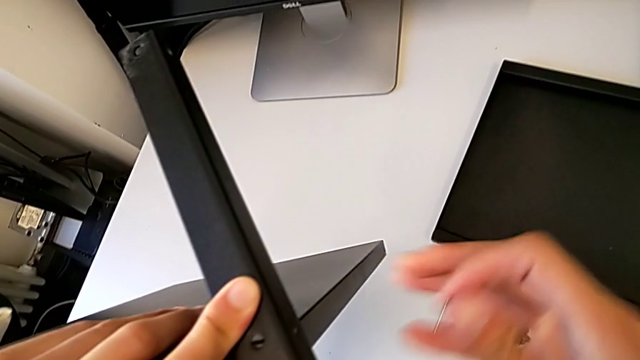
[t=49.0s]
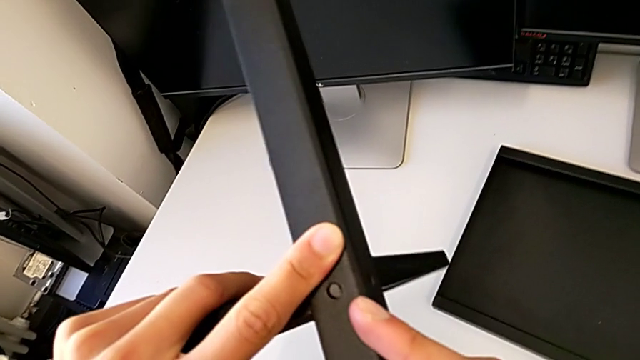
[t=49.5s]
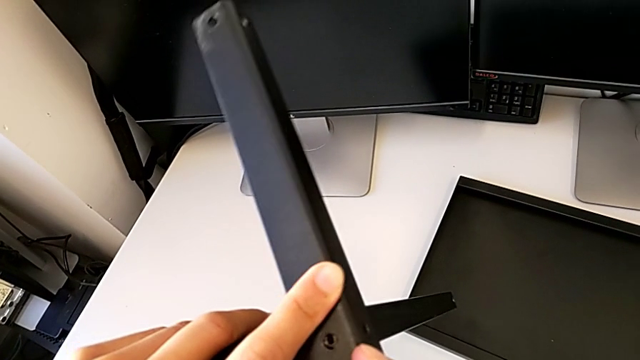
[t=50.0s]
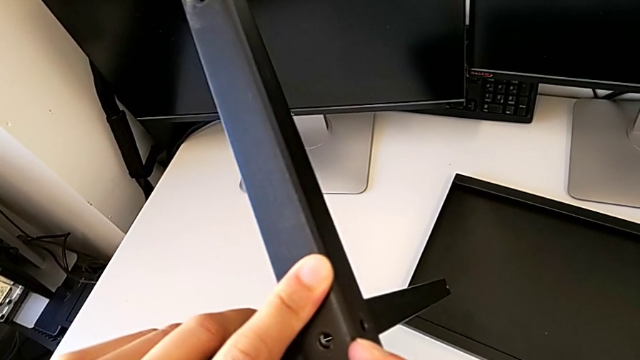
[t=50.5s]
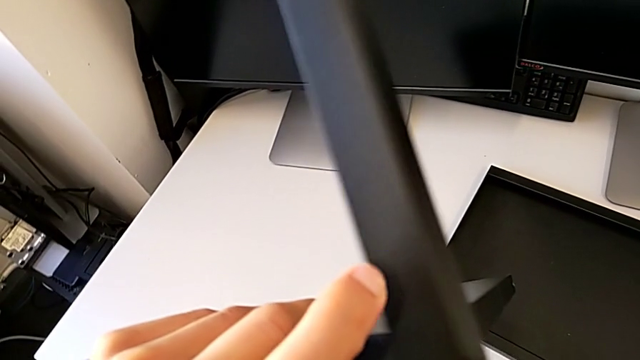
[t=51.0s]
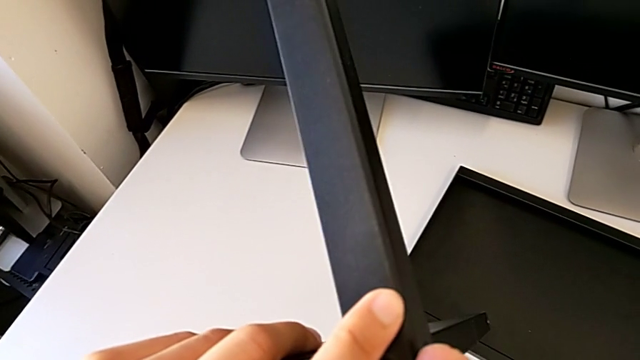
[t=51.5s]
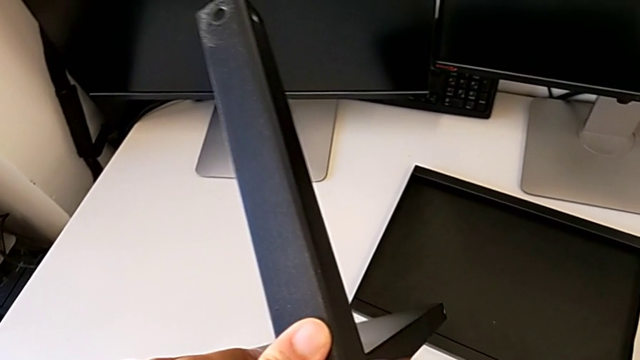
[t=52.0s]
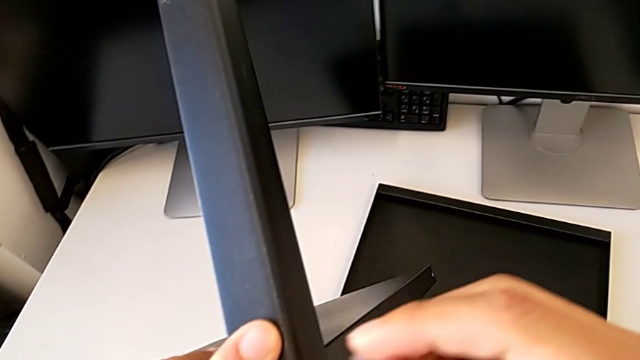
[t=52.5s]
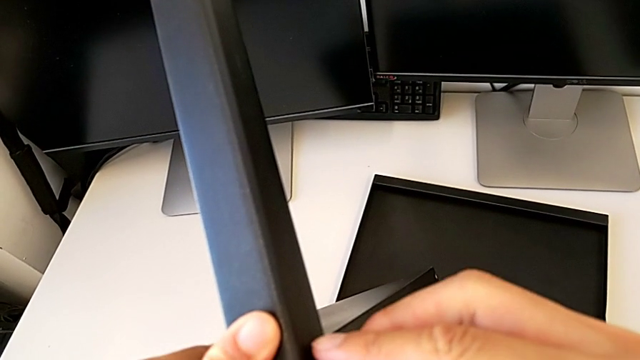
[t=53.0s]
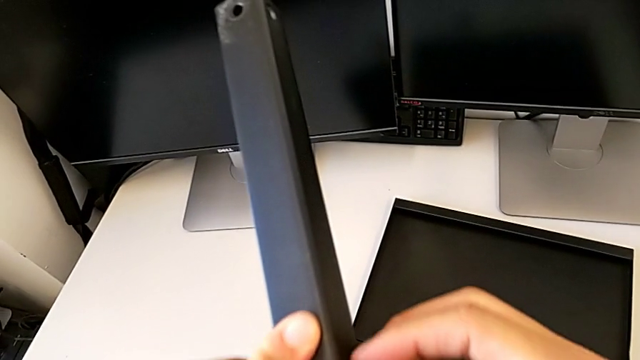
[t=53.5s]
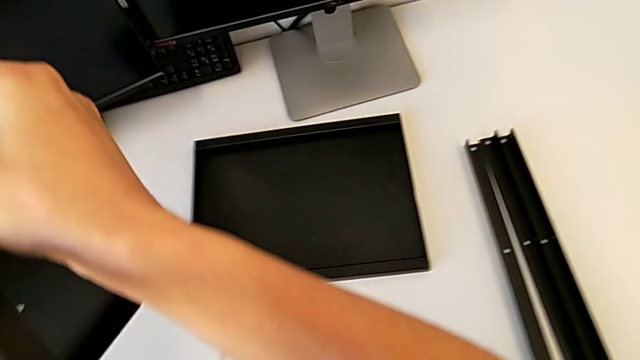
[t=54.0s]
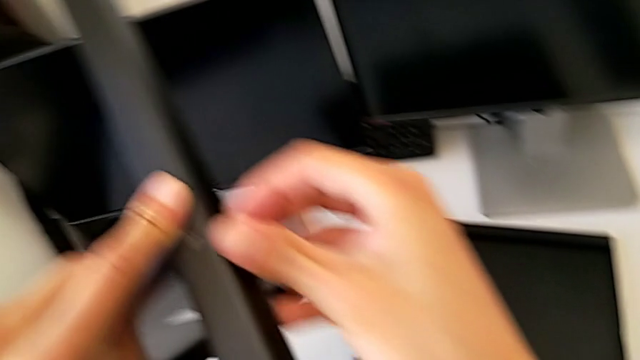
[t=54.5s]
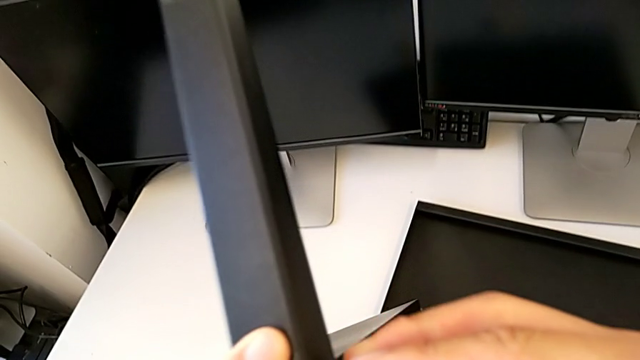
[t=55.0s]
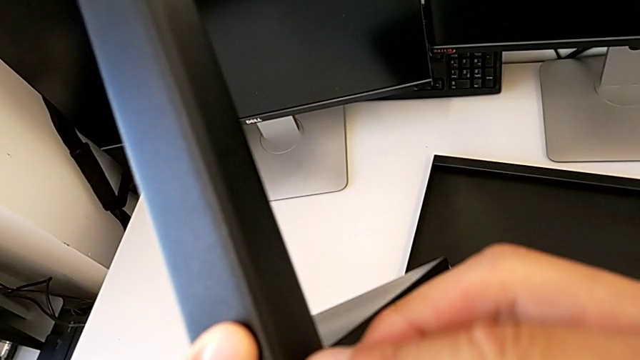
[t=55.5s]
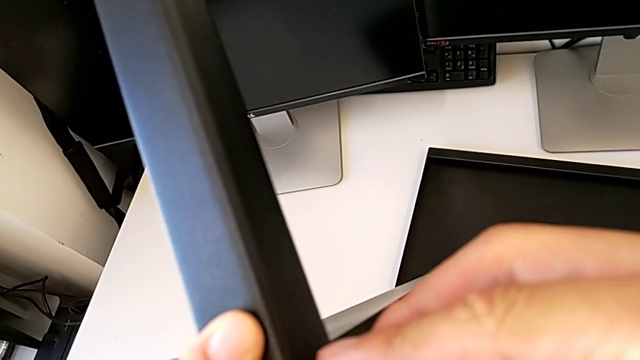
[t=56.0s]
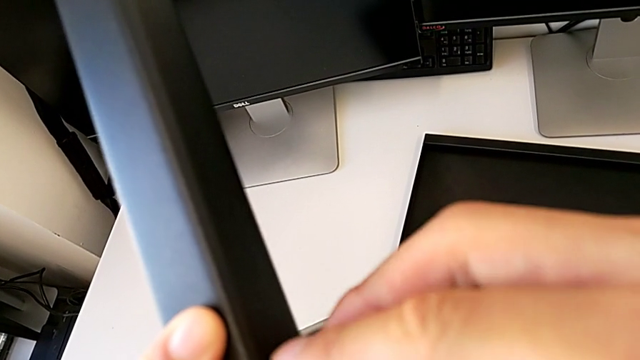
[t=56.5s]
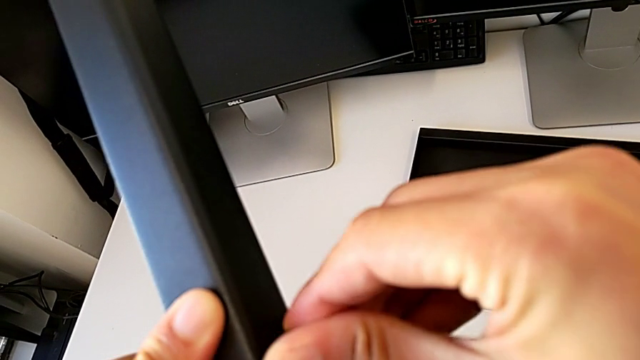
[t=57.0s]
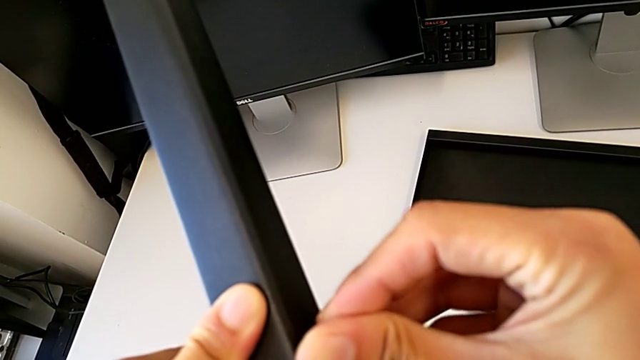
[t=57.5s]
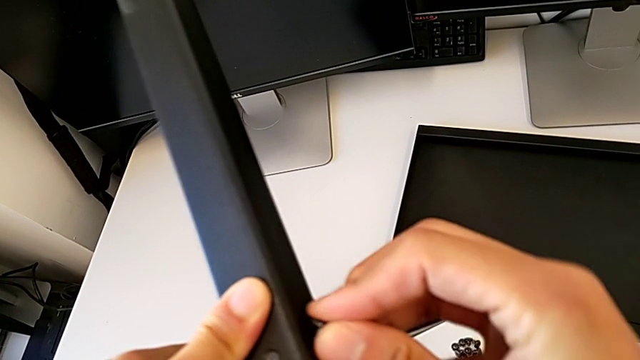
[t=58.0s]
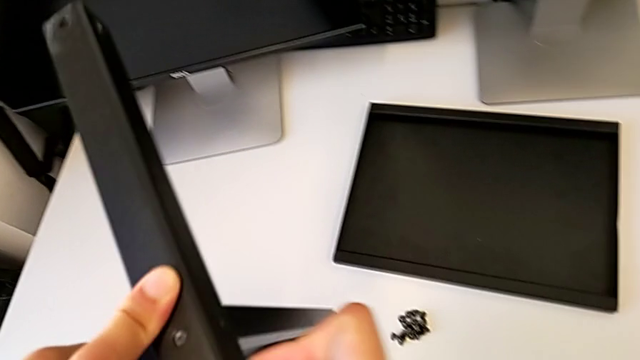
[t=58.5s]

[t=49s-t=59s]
The camera wearer is assembling the first leg with the shelf of the table. They screw the hex socket head.

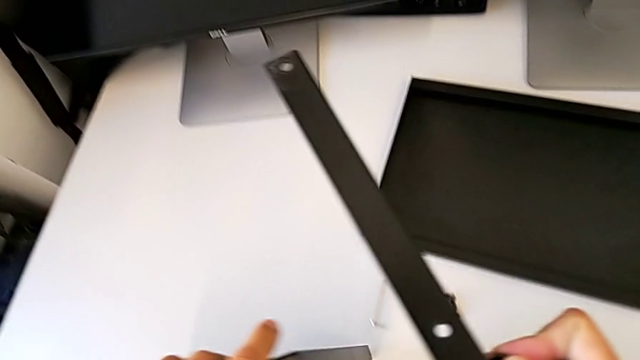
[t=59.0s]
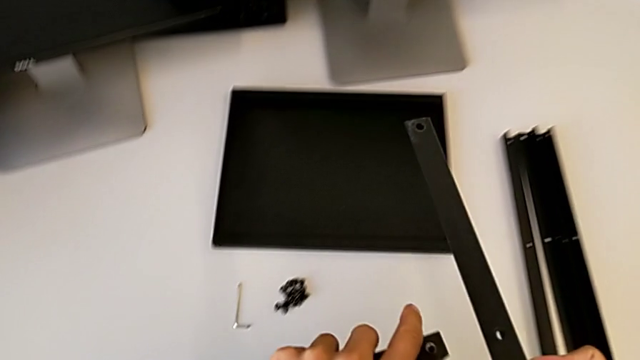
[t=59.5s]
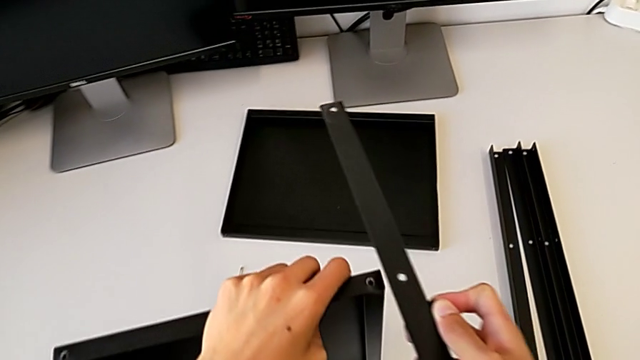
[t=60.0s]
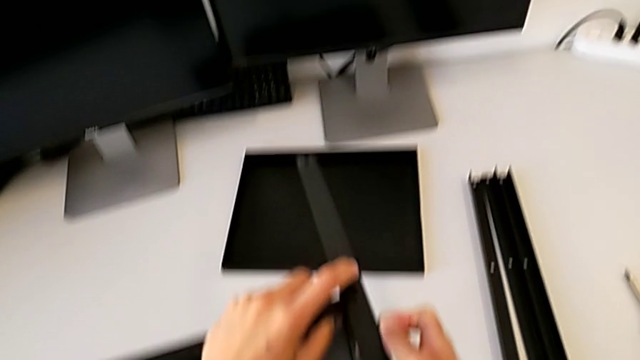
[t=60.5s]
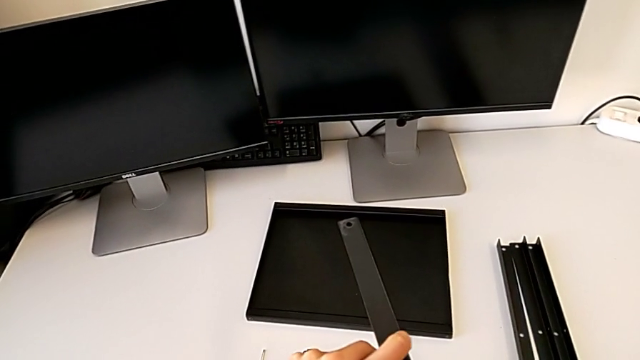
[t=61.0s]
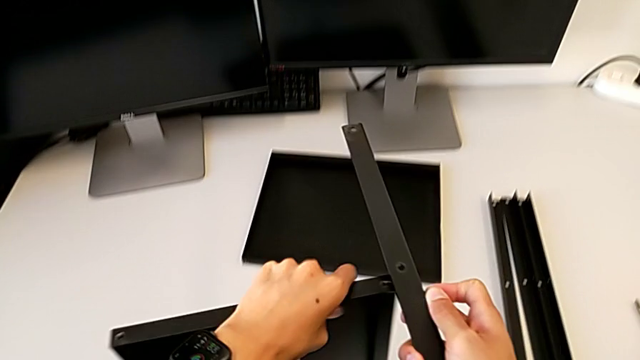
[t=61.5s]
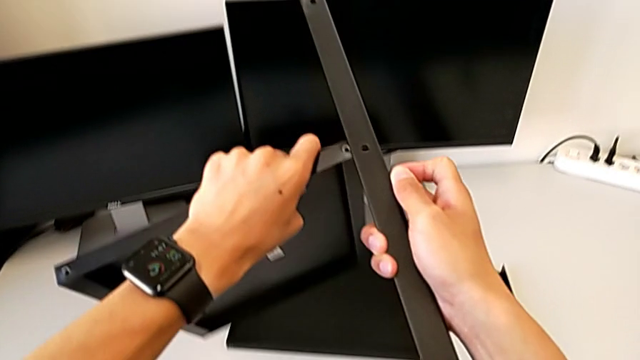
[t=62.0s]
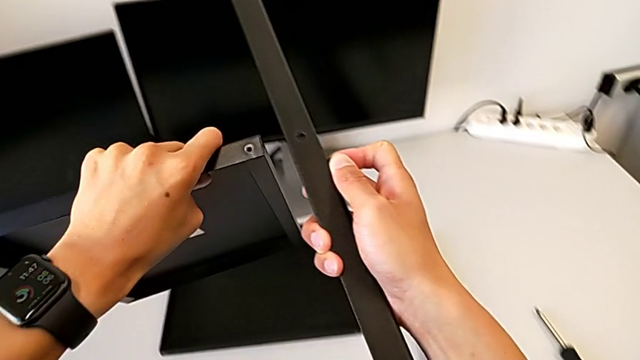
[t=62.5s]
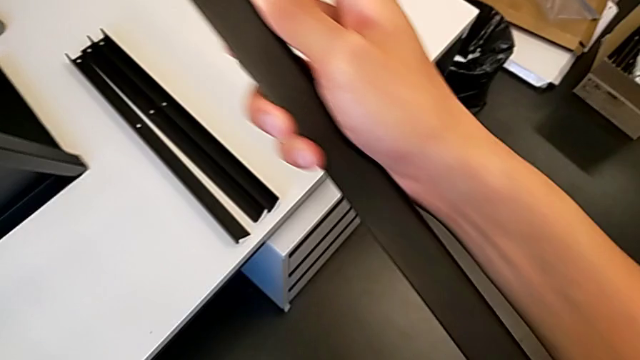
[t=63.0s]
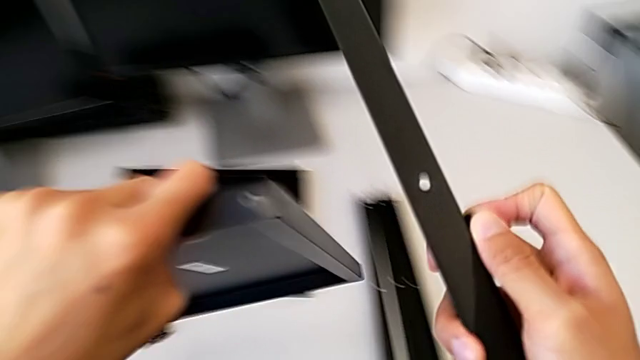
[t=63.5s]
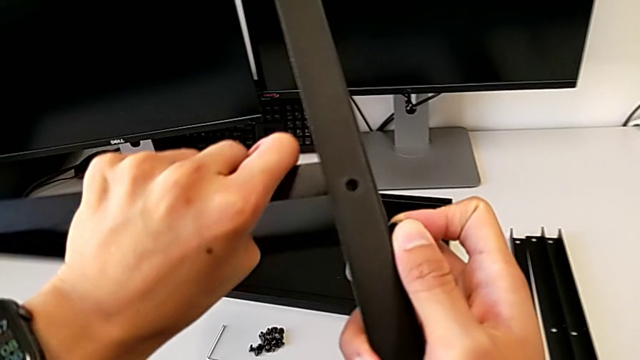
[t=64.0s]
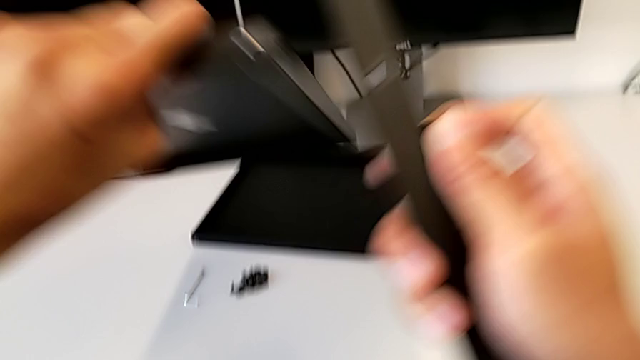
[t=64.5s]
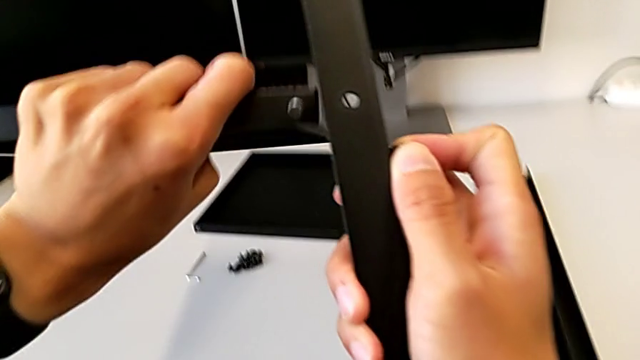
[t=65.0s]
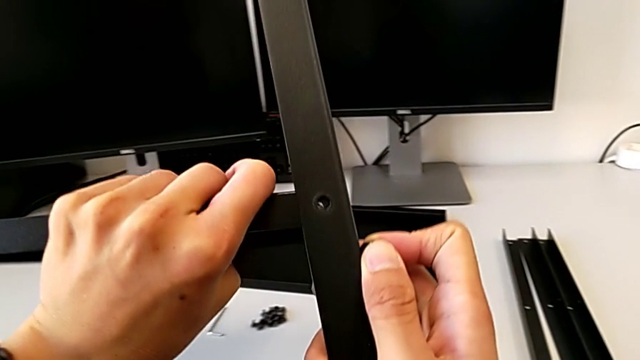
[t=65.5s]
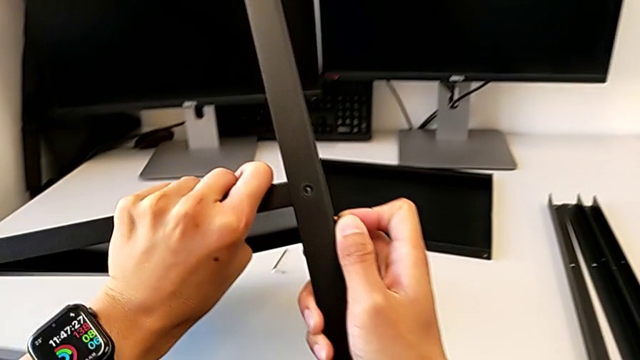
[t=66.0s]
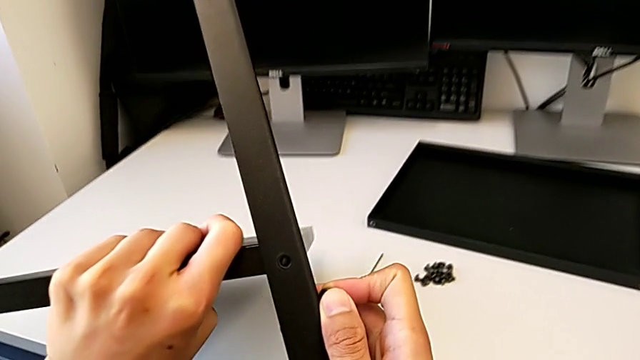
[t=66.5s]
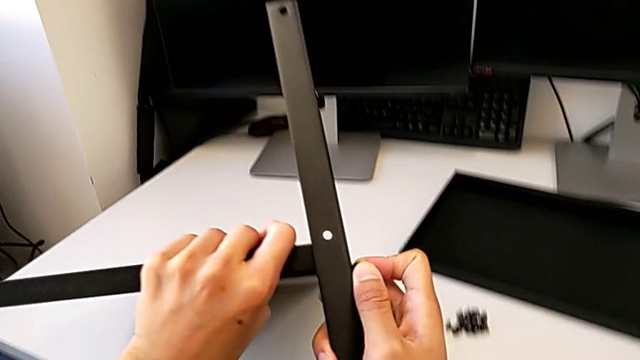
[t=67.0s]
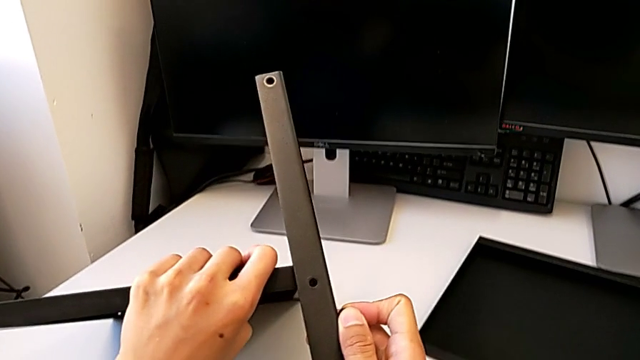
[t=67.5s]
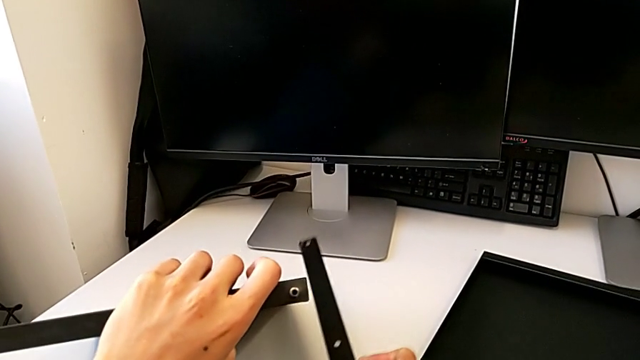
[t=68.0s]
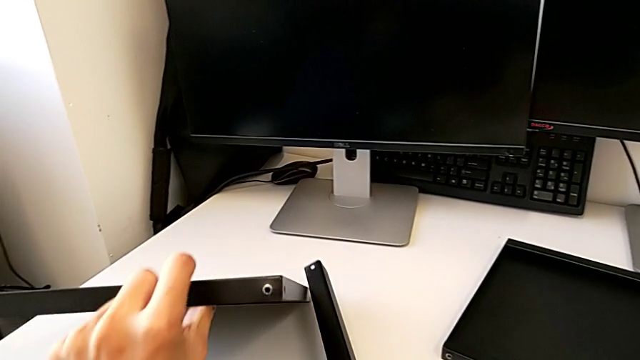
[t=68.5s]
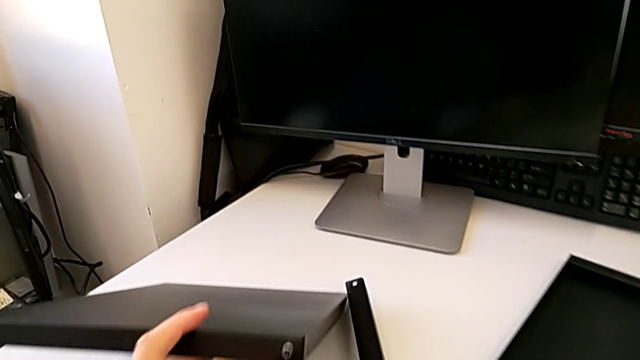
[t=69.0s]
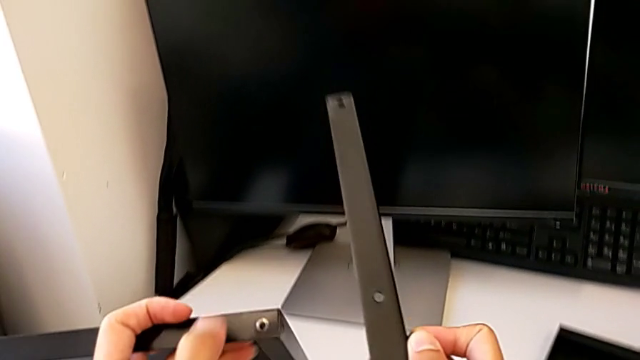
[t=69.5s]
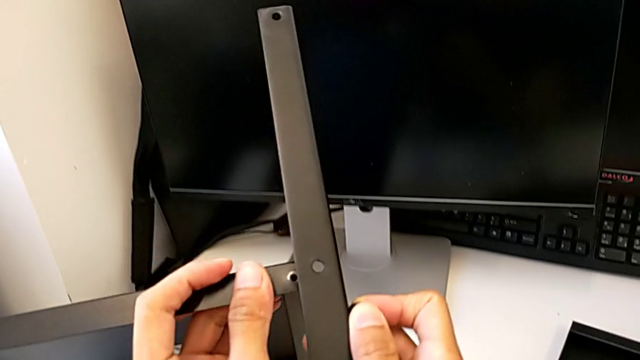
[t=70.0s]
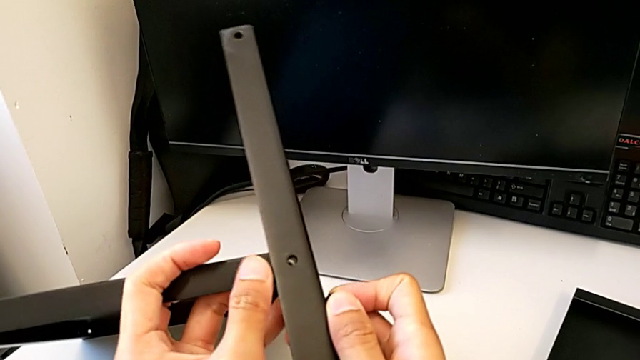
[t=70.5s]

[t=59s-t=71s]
The camera wearer is assembling the first leg with the shelf of the table. They hold the leg and begin to assemble it.
